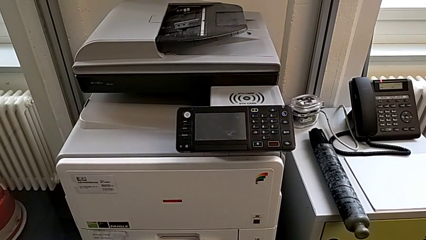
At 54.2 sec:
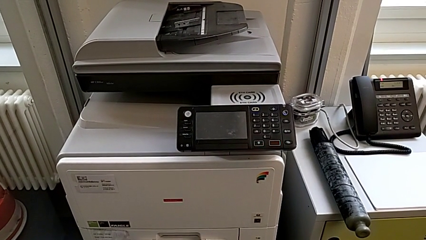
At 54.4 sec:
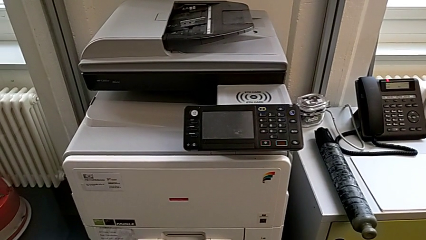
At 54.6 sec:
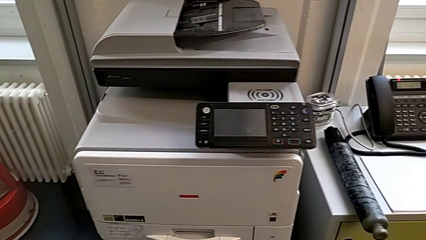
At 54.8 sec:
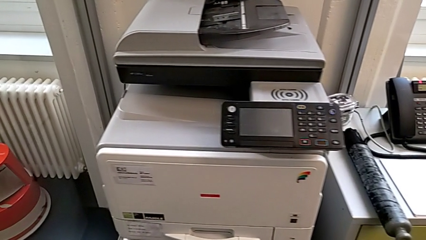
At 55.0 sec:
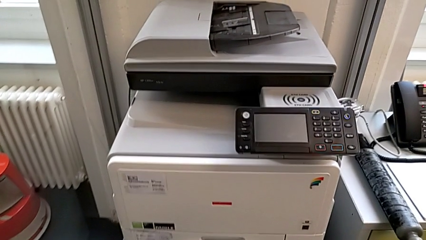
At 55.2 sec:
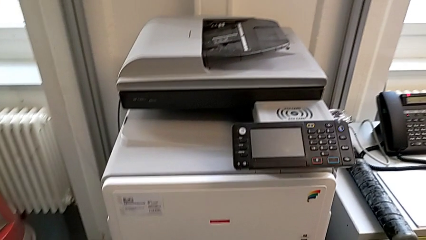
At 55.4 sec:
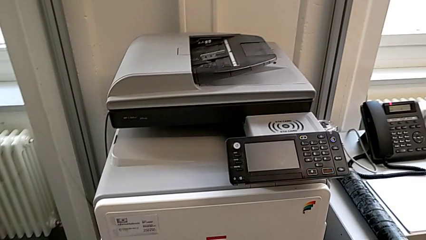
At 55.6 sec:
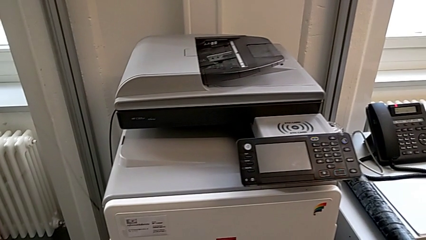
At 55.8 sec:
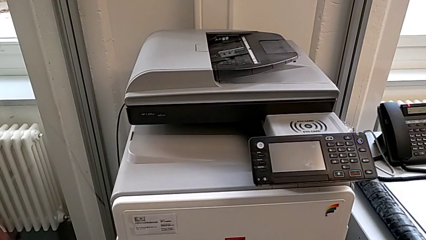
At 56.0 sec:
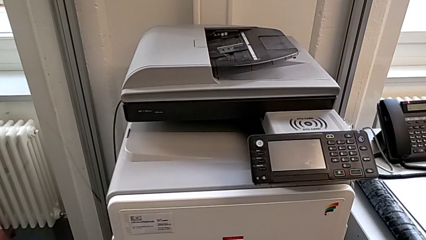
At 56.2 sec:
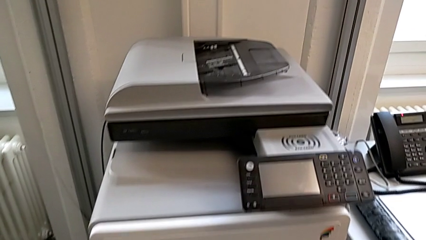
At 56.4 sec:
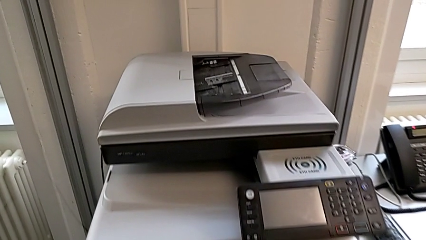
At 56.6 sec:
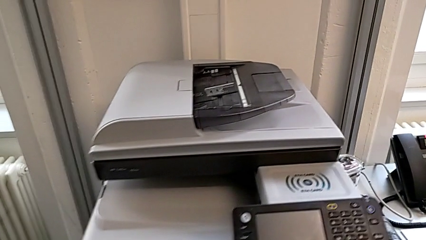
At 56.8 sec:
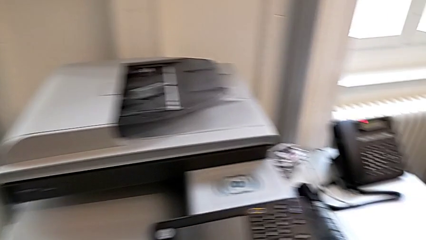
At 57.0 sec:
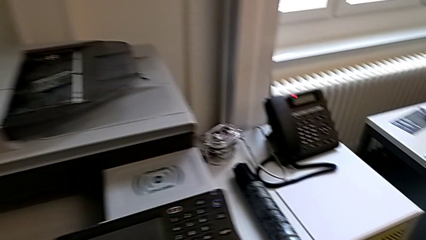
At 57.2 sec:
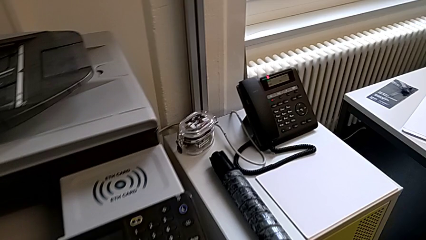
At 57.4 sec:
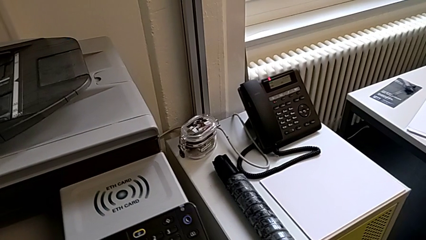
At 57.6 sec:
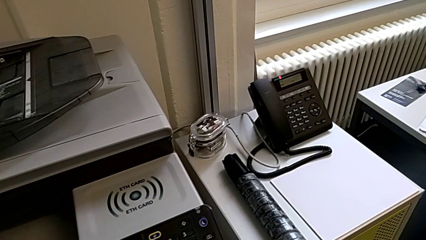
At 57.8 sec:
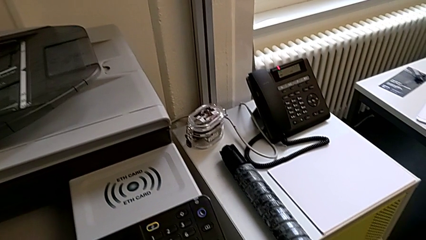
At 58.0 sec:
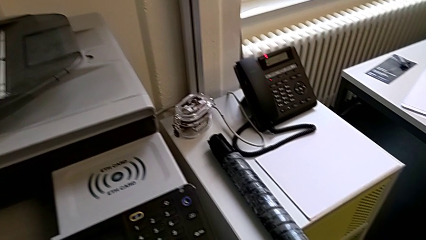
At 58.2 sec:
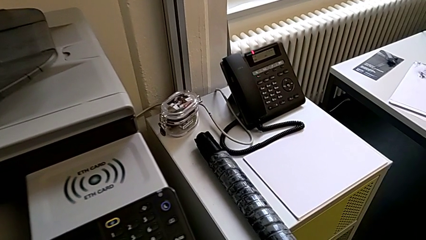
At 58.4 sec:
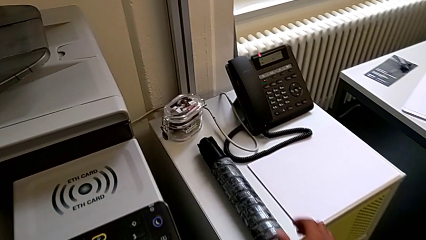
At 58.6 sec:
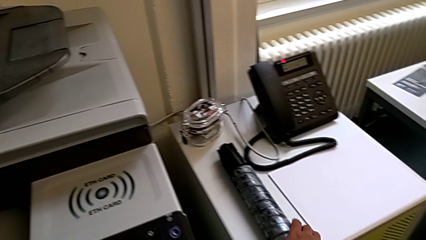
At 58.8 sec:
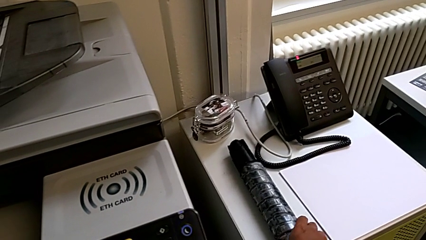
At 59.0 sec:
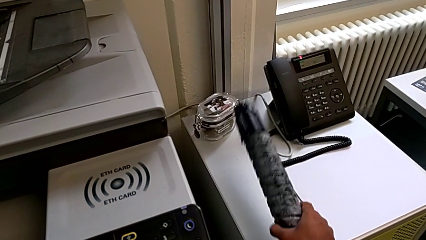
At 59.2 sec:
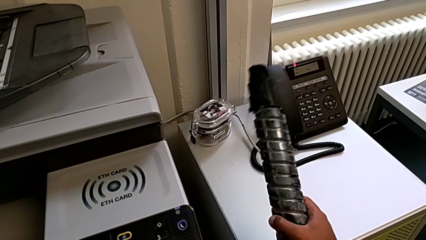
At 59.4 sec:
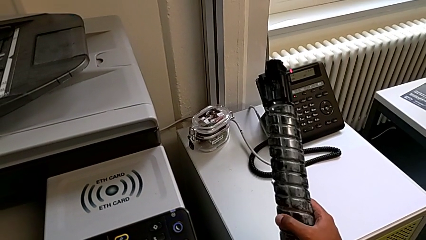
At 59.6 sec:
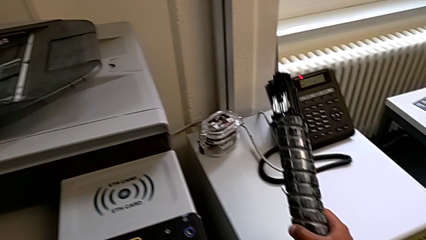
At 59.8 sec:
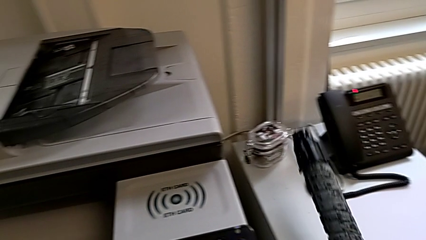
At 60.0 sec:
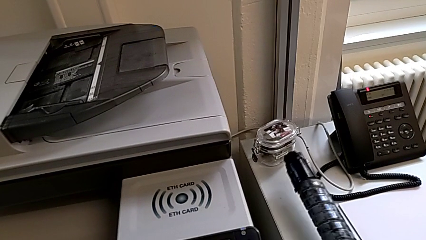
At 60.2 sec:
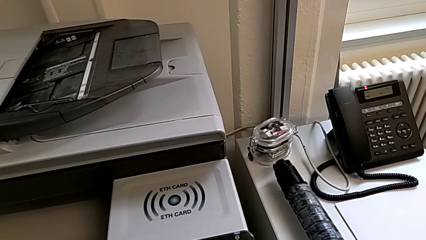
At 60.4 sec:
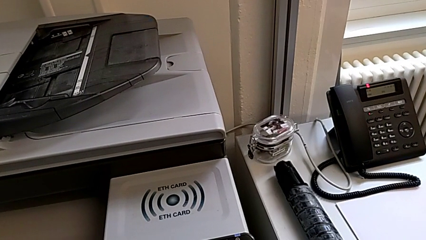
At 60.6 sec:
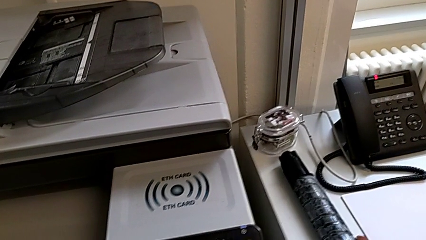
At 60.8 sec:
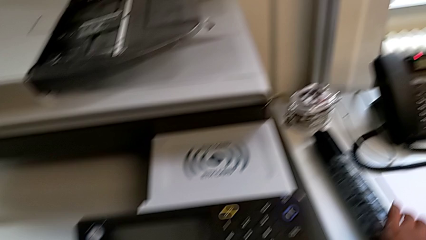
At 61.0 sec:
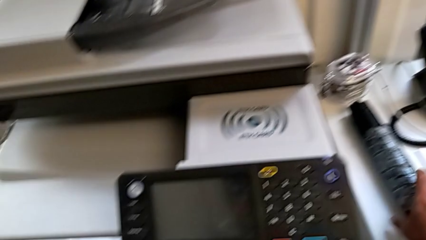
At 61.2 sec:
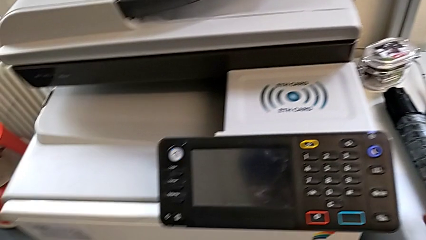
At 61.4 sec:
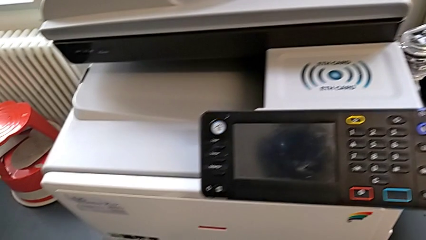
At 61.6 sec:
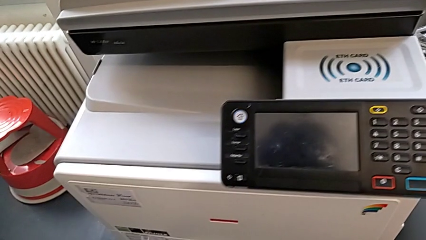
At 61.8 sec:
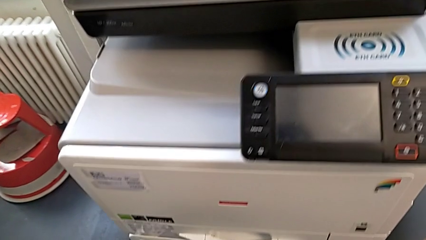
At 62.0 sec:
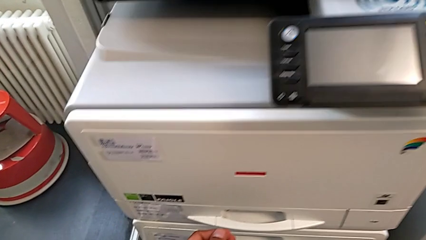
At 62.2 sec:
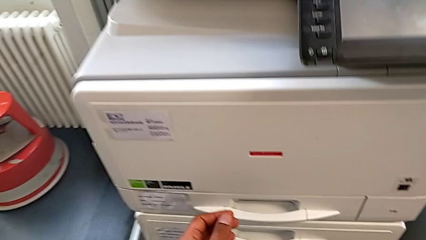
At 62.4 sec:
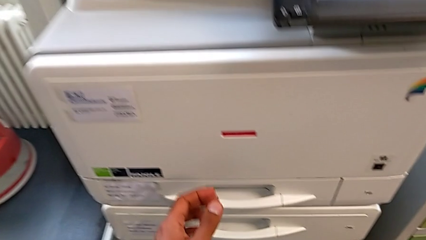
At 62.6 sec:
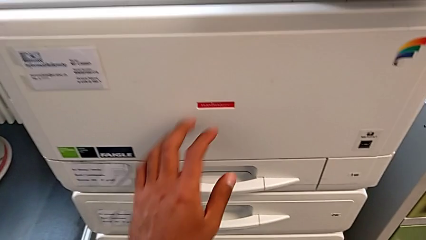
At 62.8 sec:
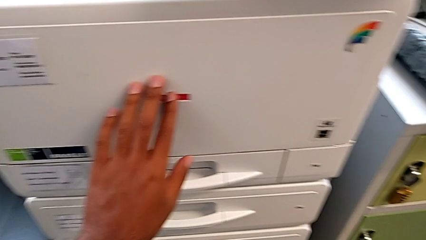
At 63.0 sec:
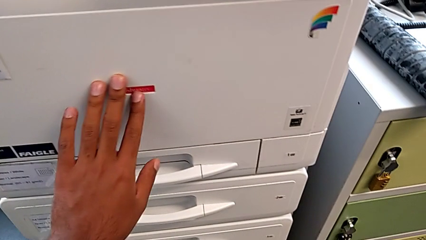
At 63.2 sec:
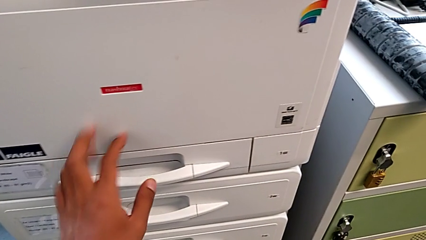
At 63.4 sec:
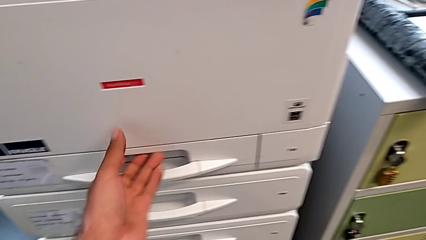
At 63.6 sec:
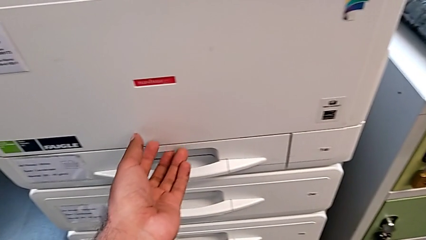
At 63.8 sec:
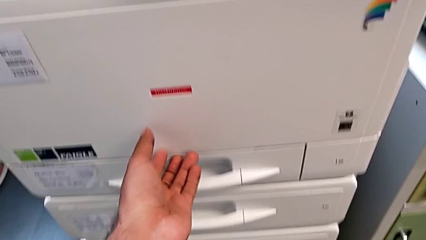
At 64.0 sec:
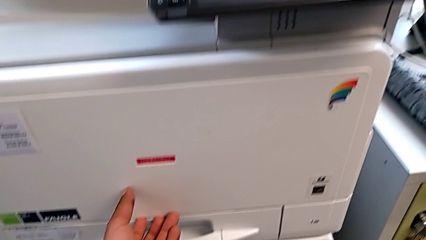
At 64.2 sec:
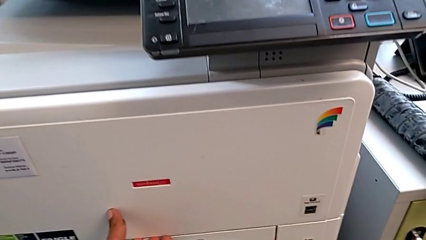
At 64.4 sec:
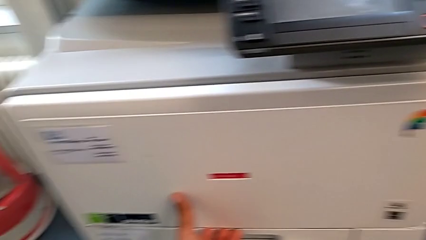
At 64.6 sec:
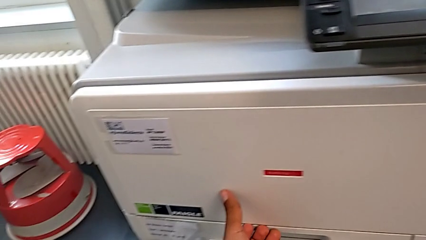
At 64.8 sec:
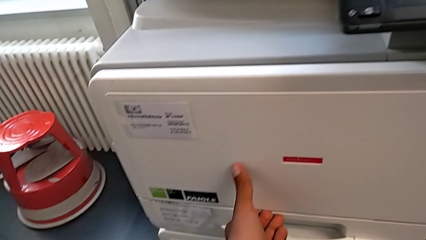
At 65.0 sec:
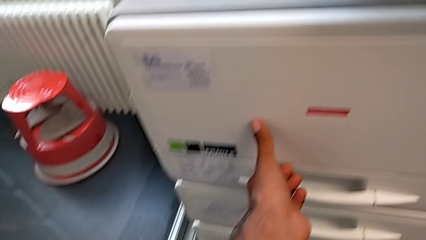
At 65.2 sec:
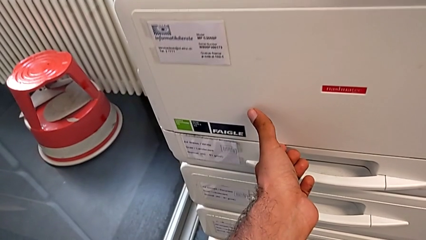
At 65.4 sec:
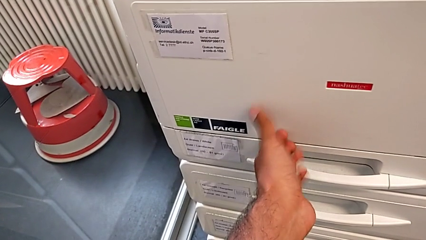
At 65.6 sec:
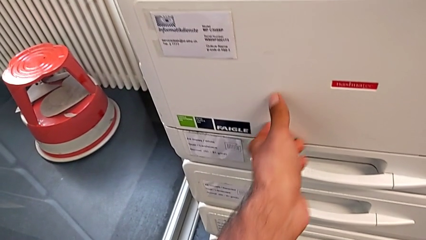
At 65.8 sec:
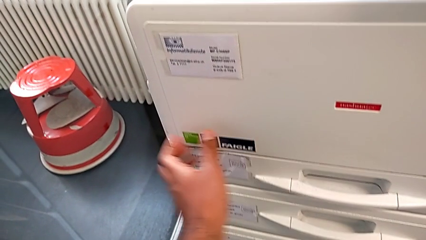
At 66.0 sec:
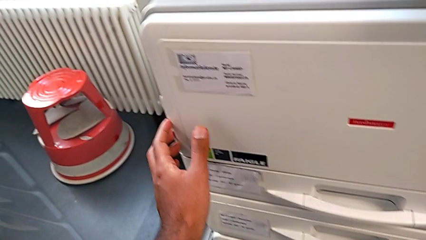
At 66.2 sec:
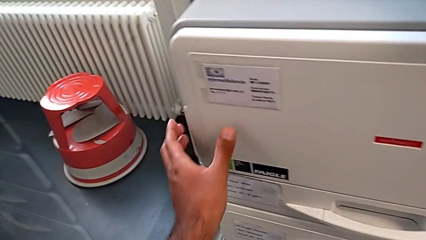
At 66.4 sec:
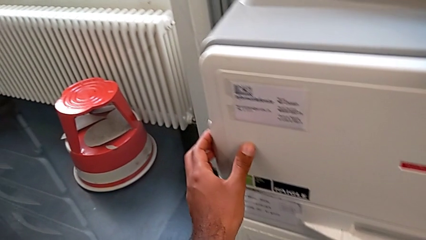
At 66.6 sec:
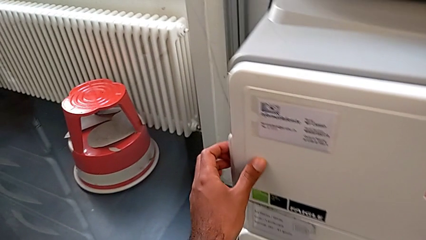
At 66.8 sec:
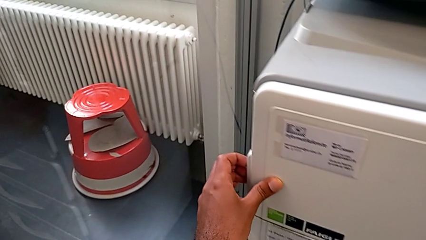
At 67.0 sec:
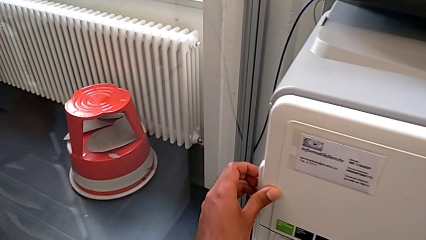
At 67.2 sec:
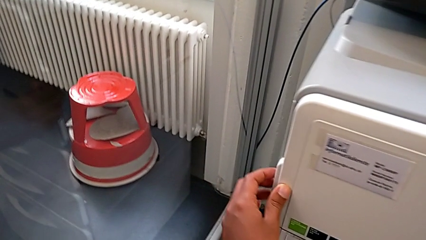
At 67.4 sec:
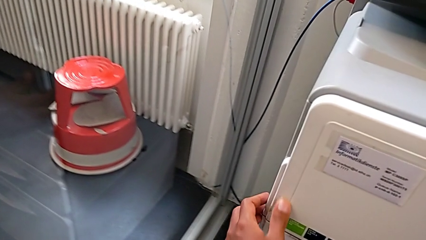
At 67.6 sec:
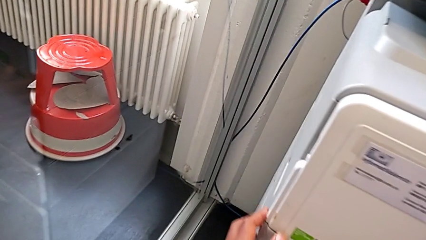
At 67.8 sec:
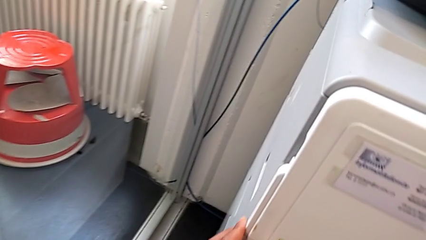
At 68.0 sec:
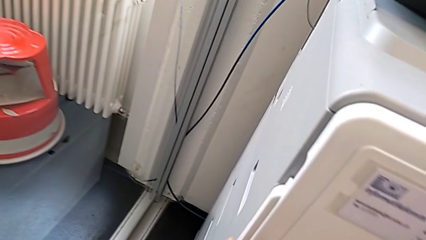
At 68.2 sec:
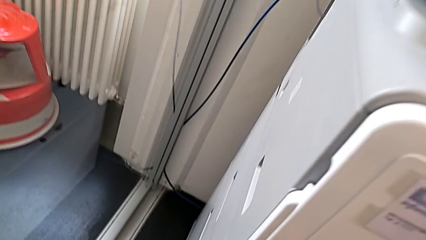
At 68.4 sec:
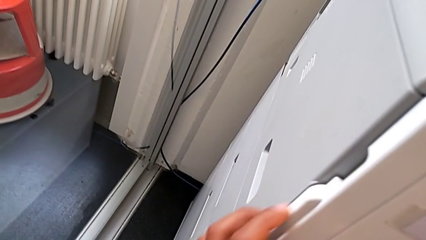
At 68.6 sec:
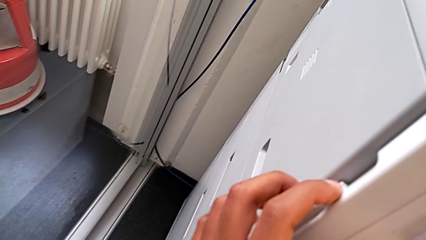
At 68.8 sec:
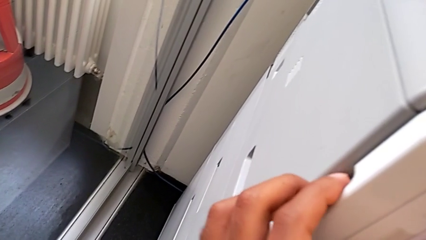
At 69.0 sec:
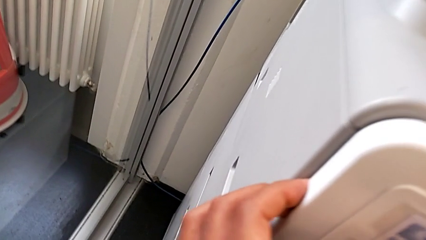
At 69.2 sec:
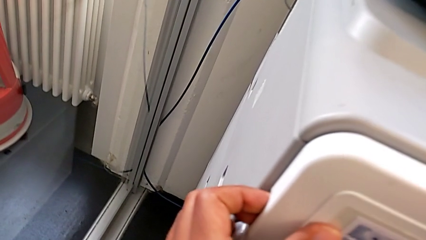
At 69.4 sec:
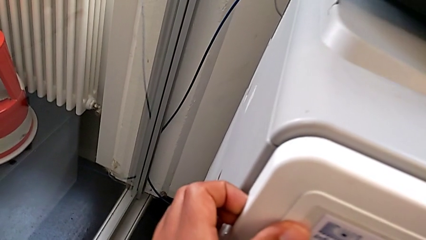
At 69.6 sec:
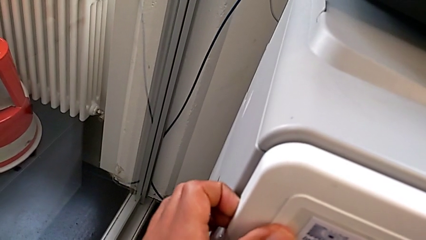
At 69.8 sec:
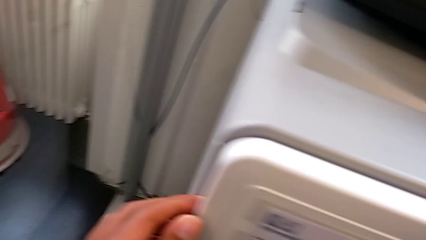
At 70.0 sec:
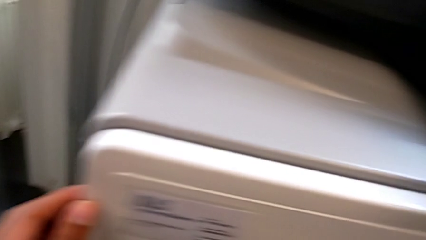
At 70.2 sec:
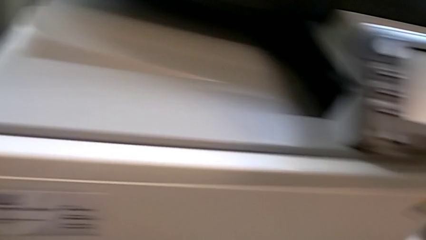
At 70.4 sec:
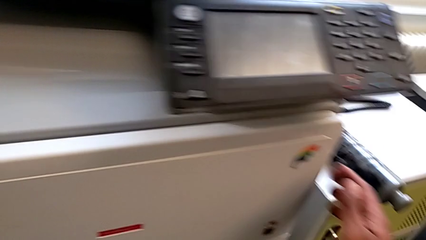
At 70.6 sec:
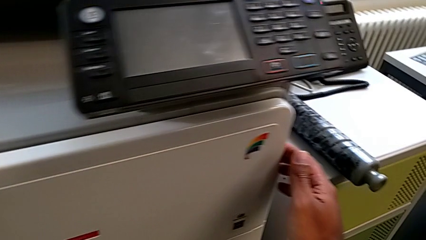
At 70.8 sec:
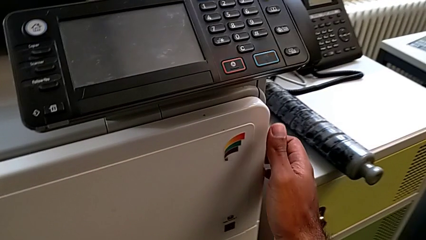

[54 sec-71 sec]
The camera wearer is replacing the black ink cartridge in the printer. They grab the new ink cartridge, place it, approach the cartridge gate, wrongly touch it, trying to open the top paper tray, grab the left cartridge gate and grab the right paper tray.
